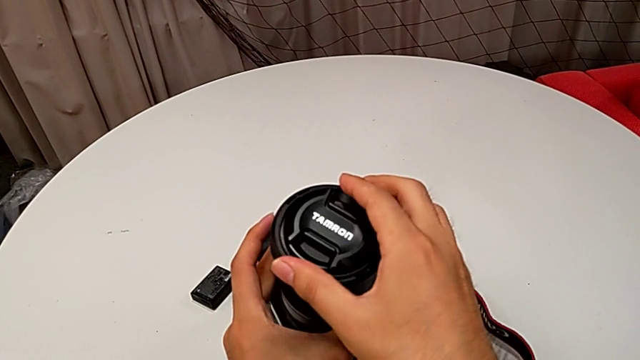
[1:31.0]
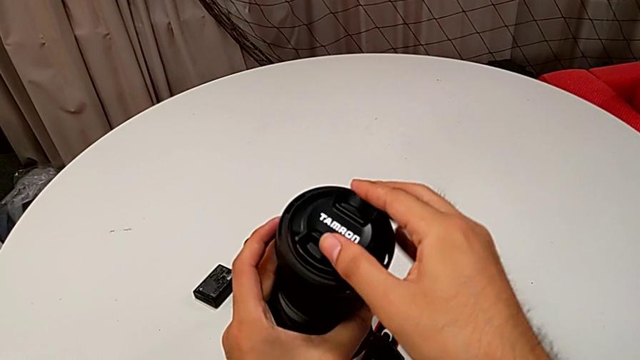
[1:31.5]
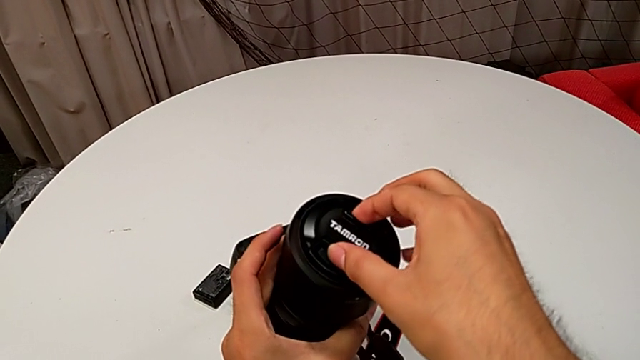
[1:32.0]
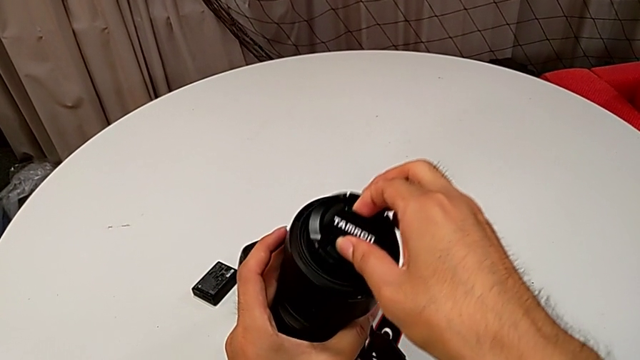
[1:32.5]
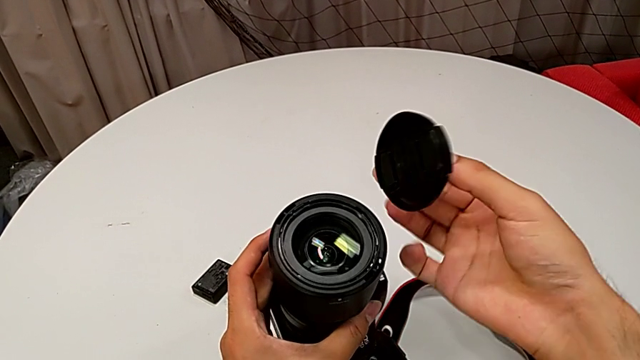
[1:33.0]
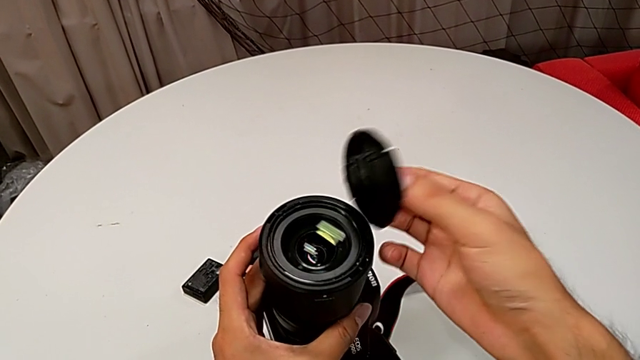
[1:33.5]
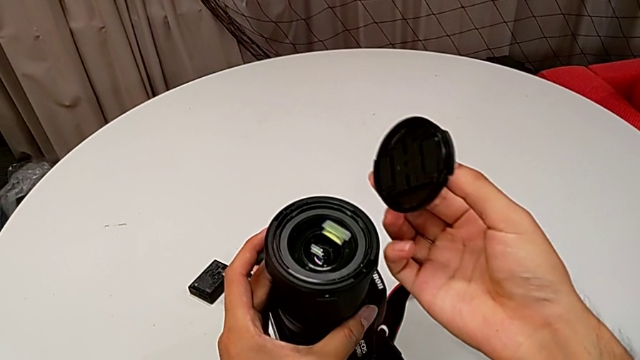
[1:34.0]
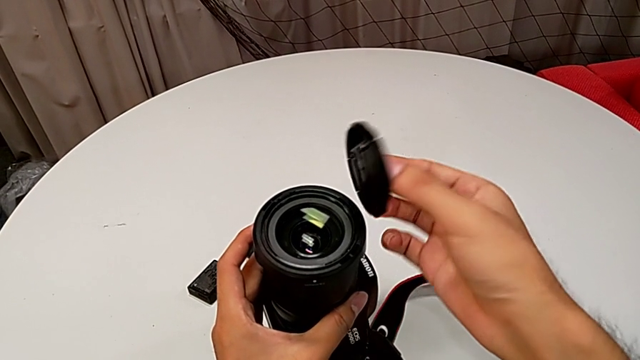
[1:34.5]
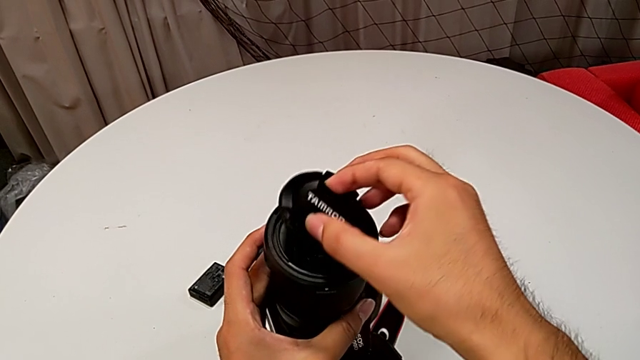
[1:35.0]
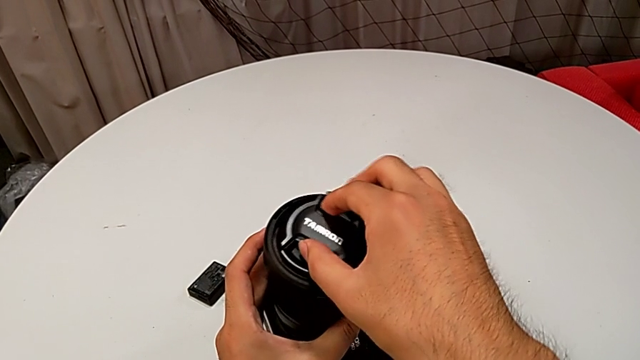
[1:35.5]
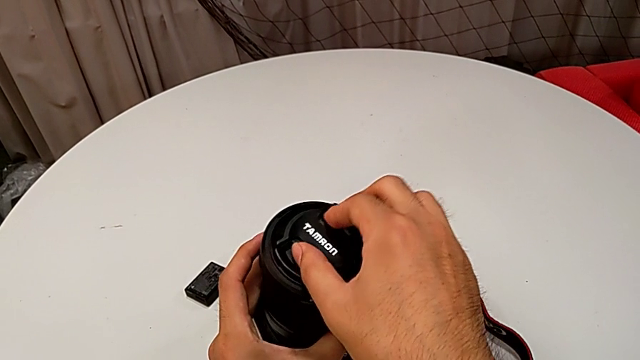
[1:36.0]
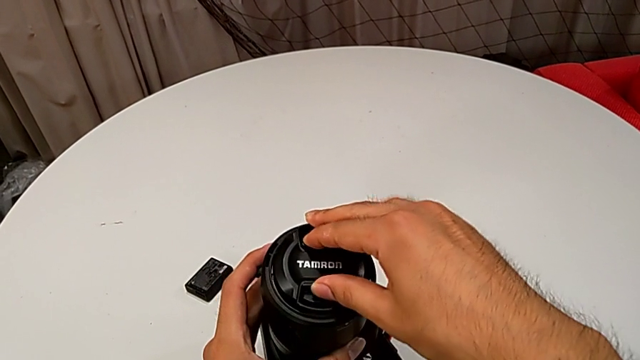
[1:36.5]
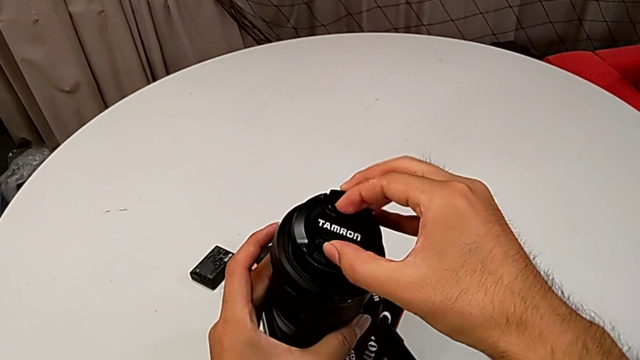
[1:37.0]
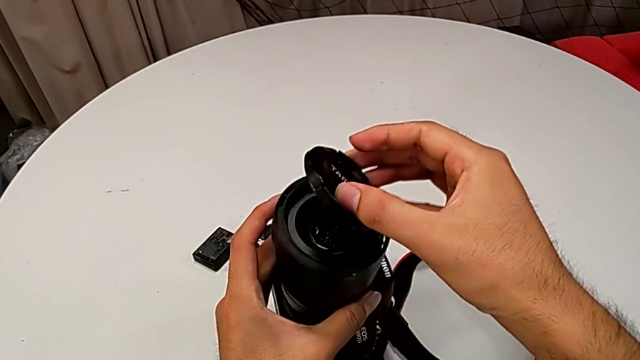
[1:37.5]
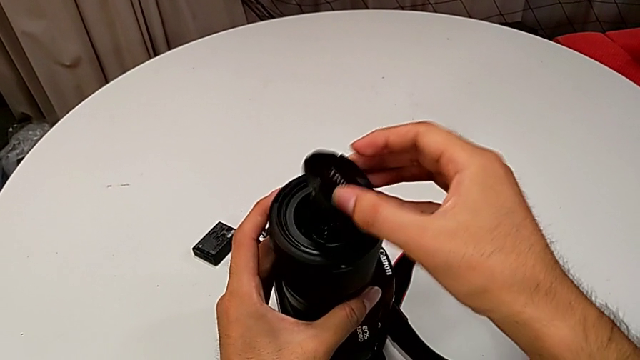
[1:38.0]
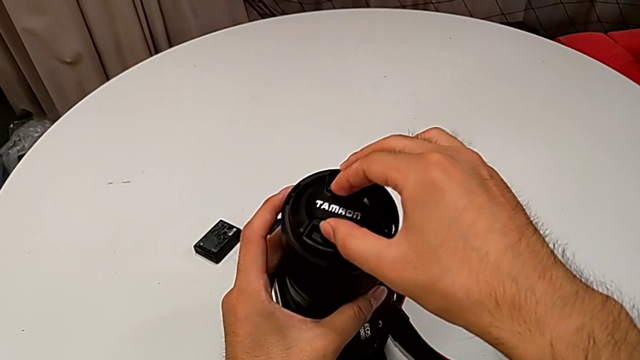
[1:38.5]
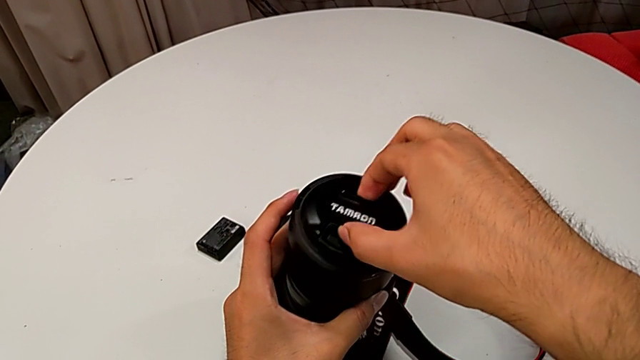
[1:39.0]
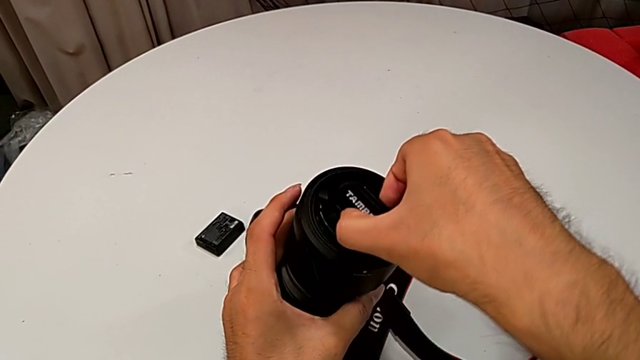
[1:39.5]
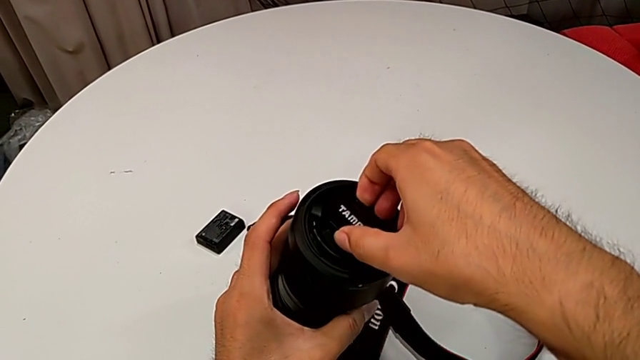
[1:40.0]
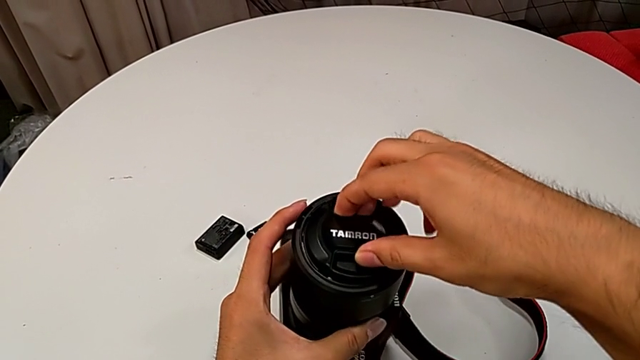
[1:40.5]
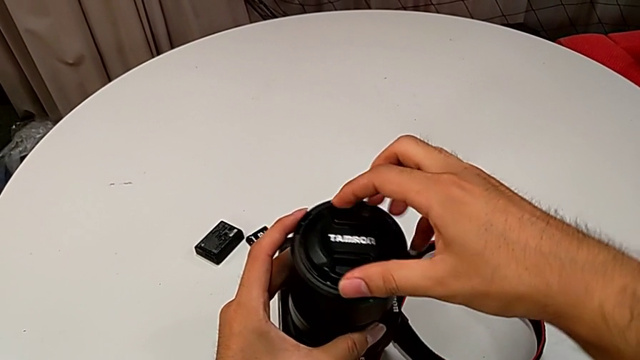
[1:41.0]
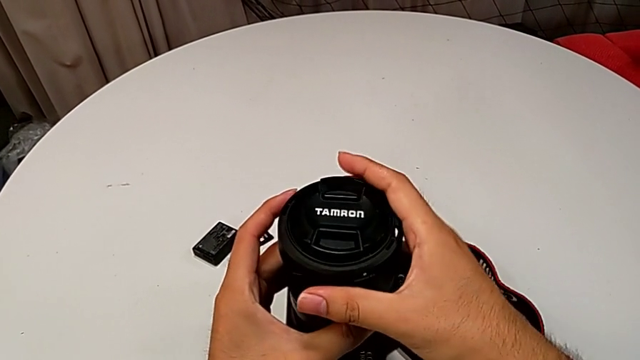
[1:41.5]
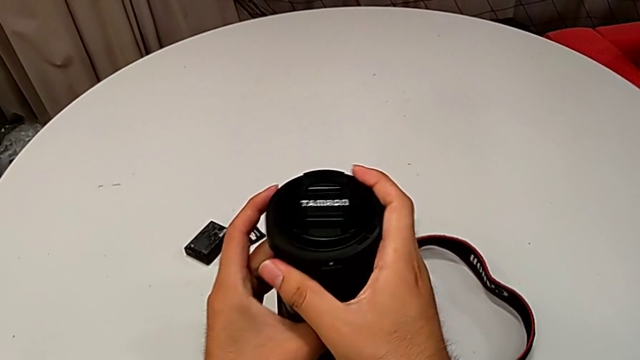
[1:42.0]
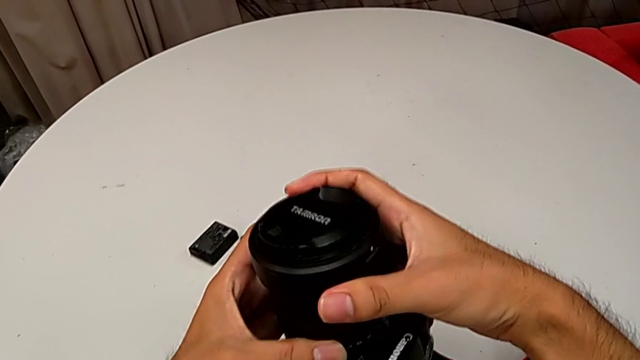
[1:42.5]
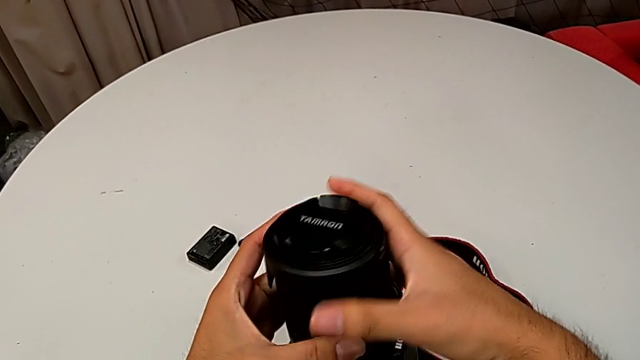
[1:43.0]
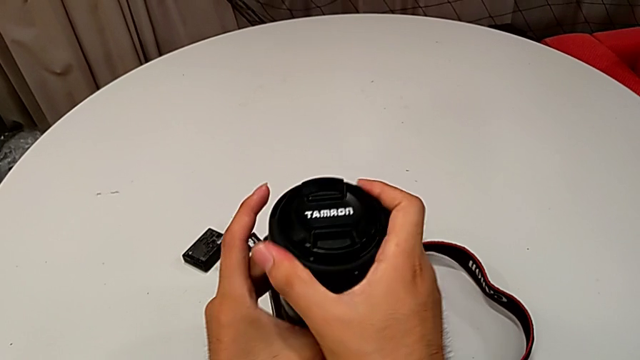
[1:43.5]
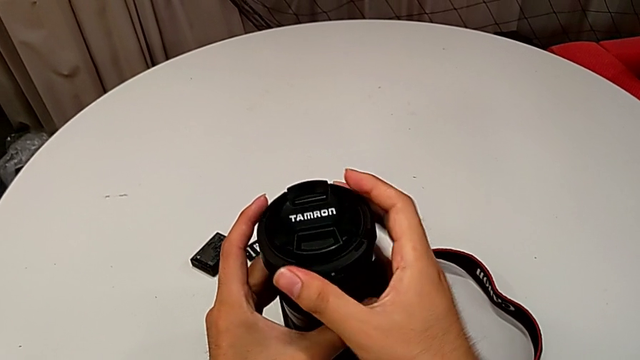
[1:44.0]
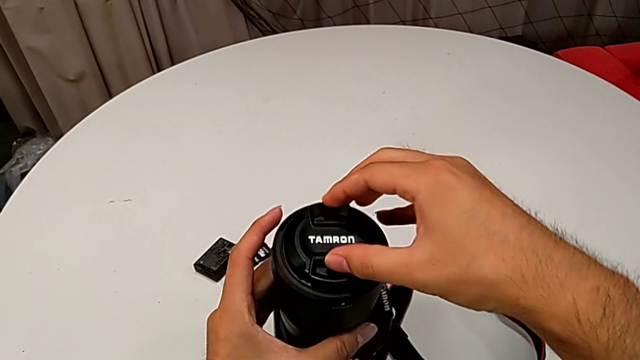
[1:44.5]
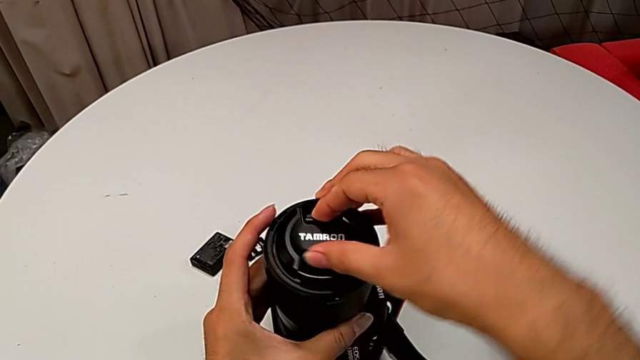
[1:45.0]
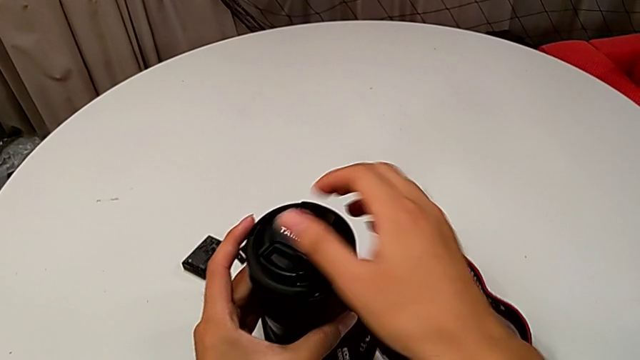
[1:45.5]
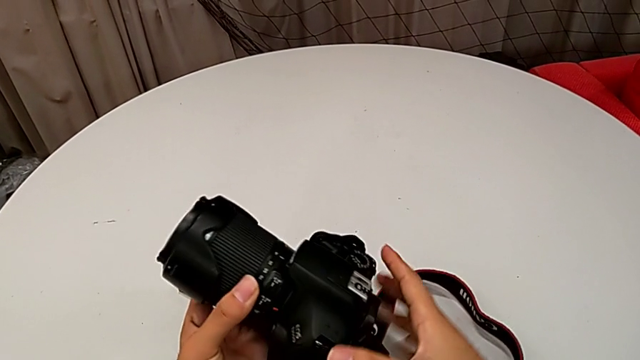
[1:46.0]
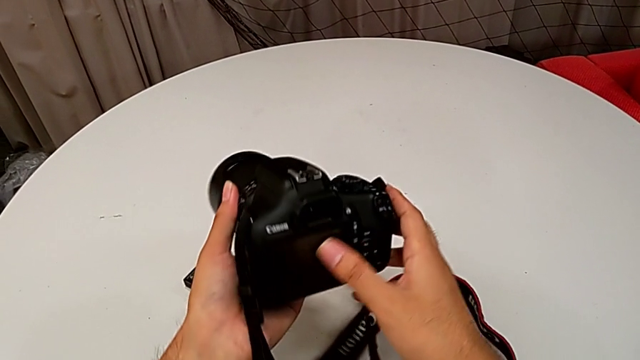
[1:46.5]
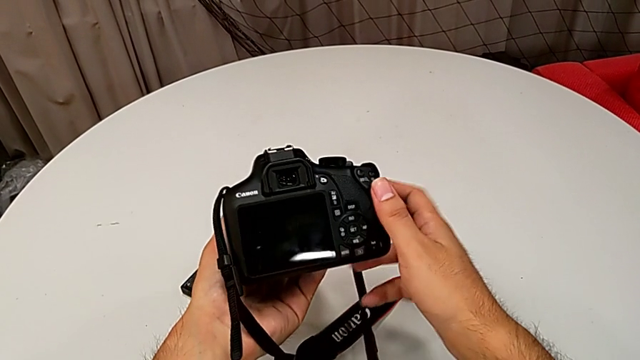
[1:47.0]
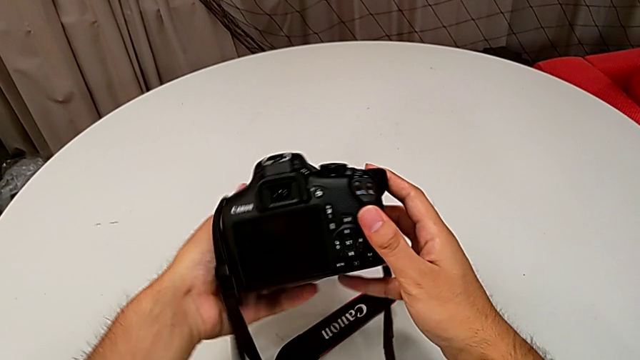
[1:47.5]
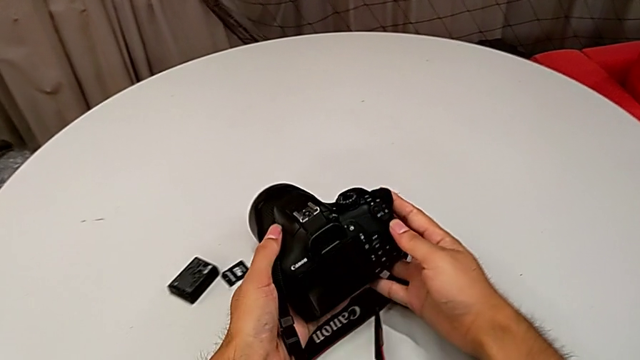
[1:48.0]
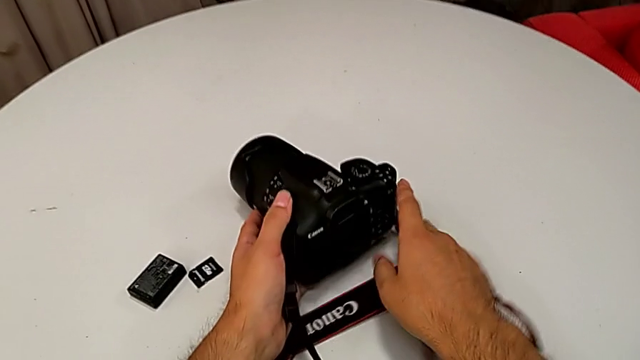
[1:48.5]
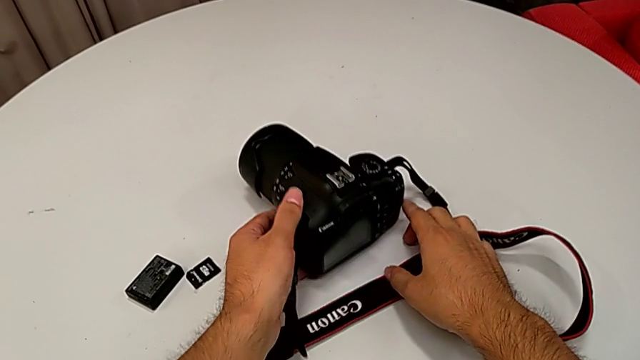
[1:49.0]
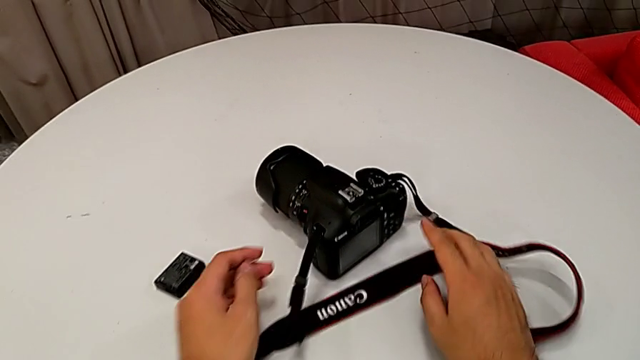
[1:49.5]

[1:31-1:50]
The camera wearer is detaching the lens cover of the DSLR. They grab the lens, lift the lens cover, hold the lens, wrongly assemble the lens and rotate it, unable to attach the lens cover correctly, withdraw the lens, rotate the lens cover twice, rotate the DSLR and place it.

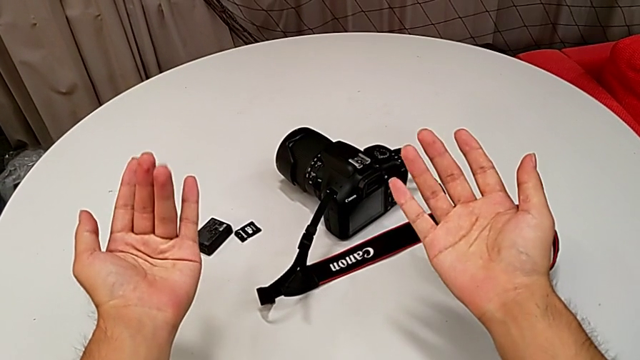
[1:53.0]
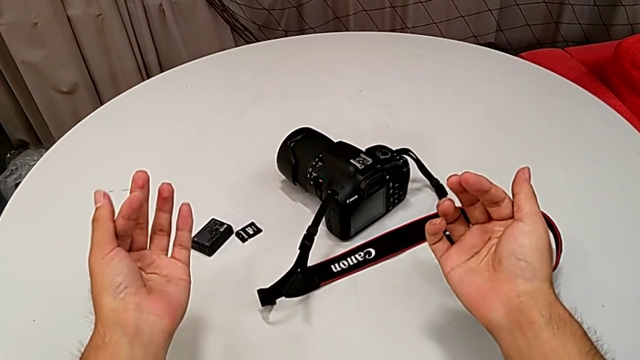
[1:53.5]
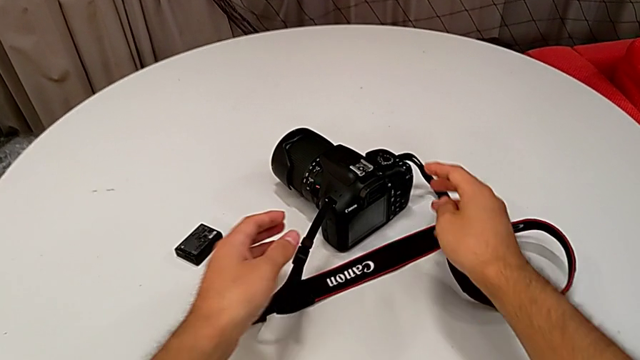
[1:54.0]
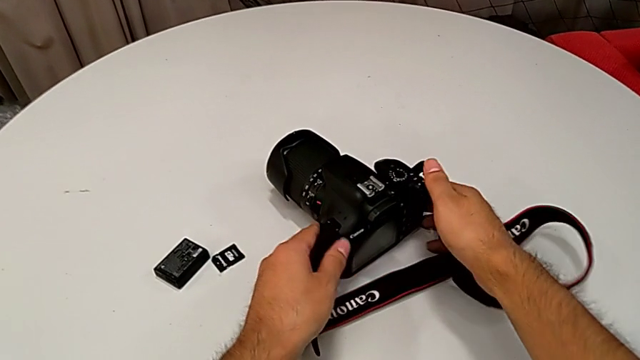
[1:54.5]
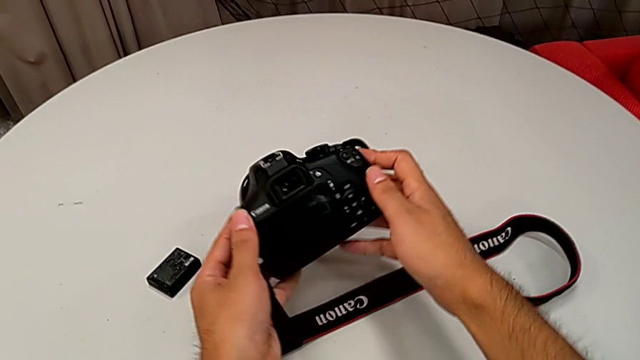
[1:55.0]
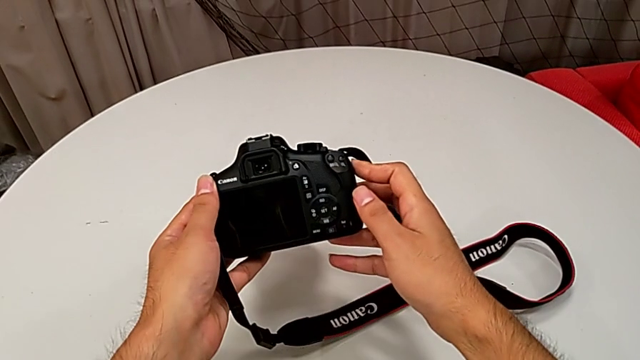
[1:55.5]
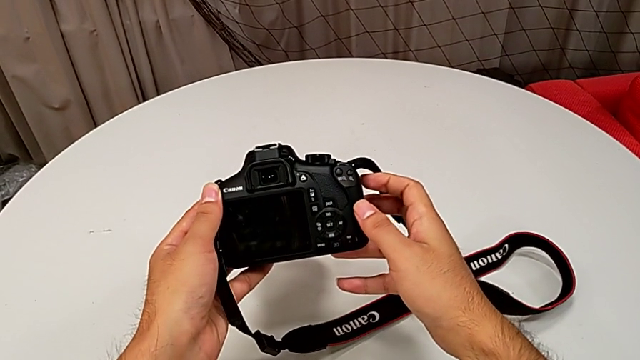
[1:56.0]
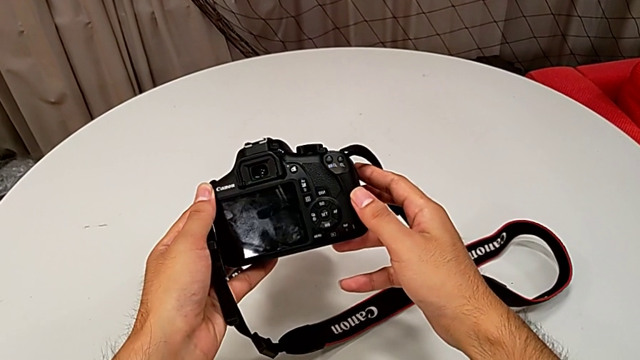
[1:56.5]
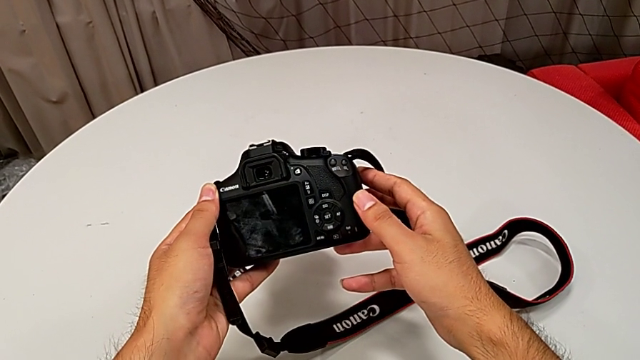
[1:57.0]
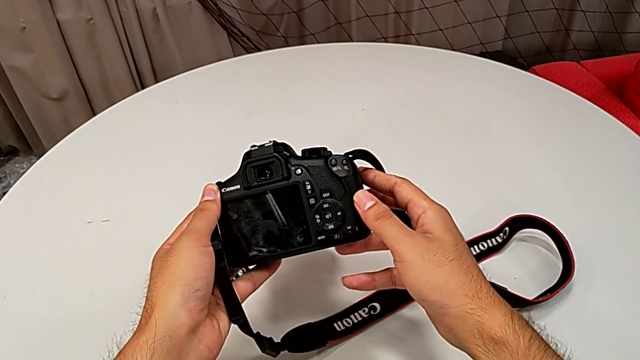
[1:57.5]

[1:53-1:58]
The camera wearer is turning on their DSLR. They grab the DSLR, lift it and hold it.
